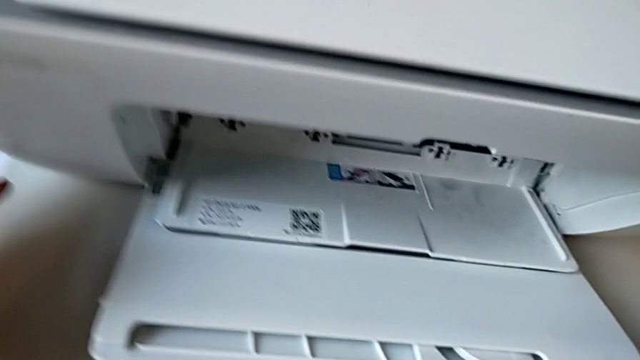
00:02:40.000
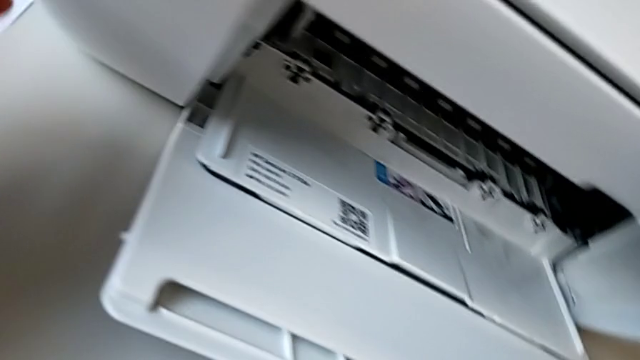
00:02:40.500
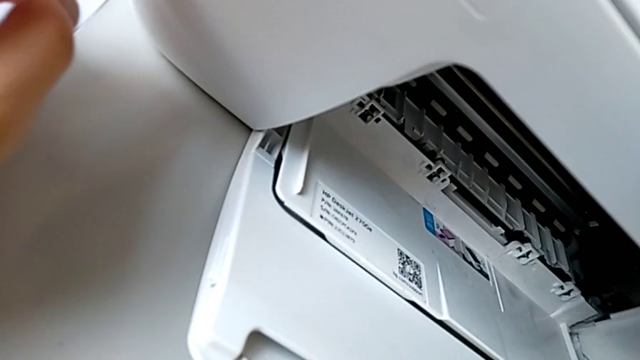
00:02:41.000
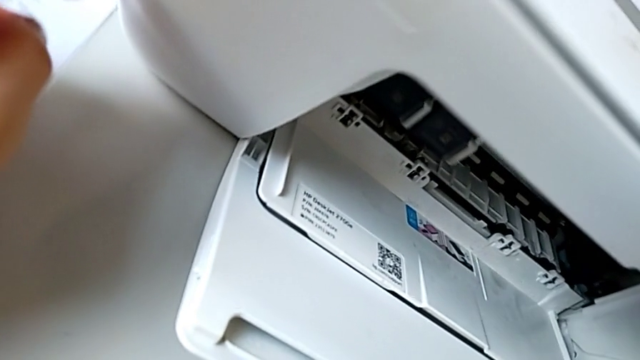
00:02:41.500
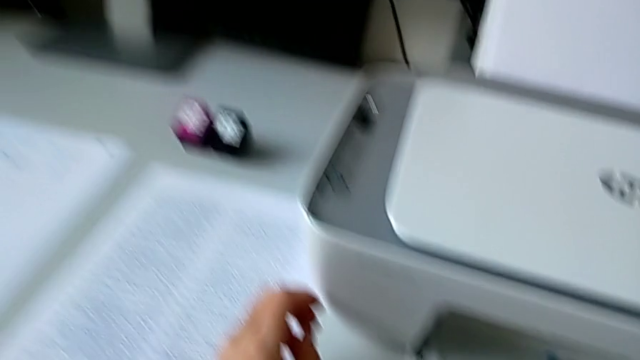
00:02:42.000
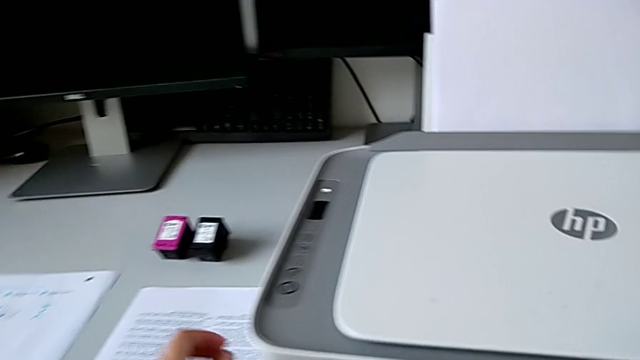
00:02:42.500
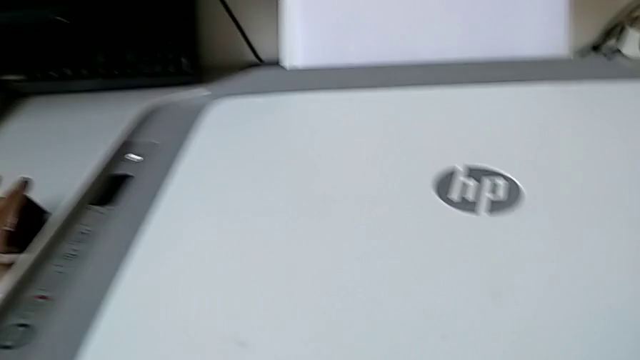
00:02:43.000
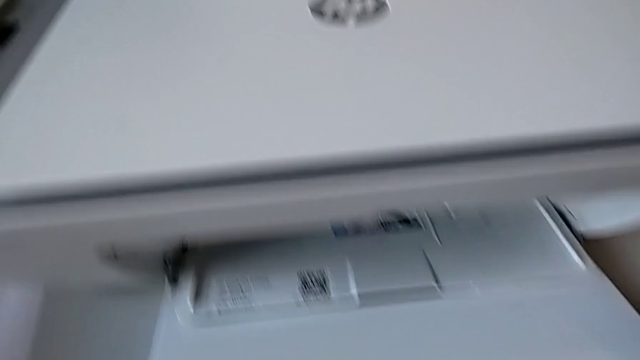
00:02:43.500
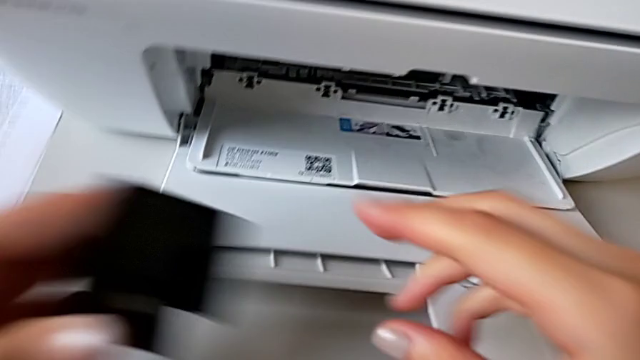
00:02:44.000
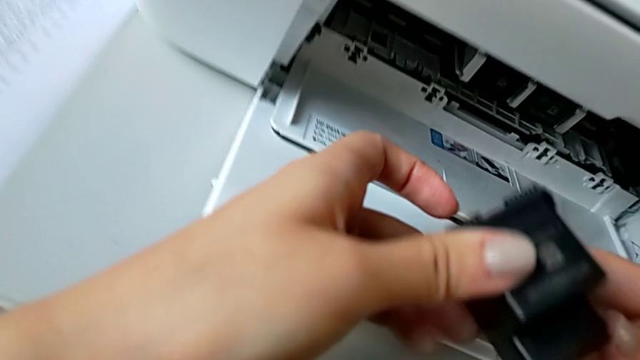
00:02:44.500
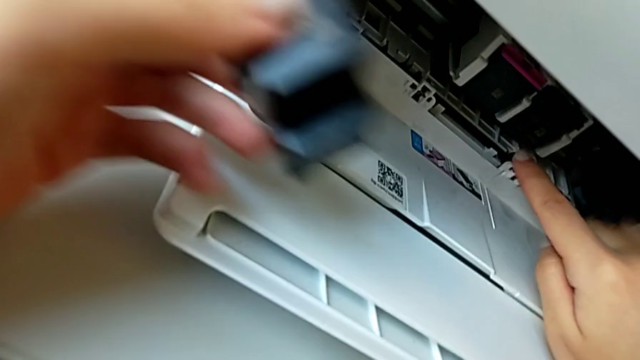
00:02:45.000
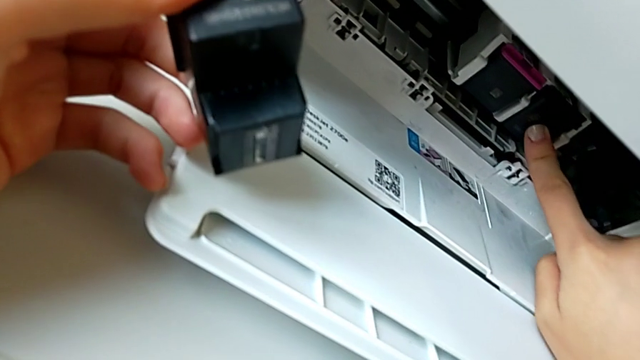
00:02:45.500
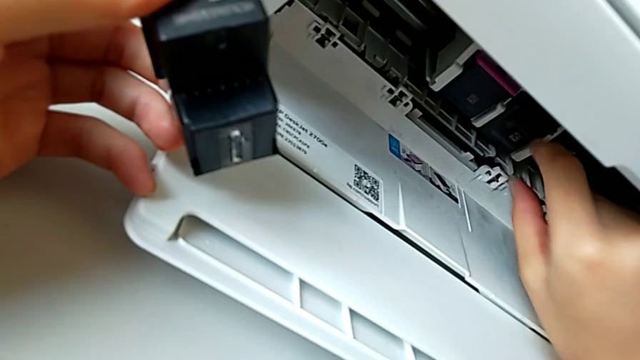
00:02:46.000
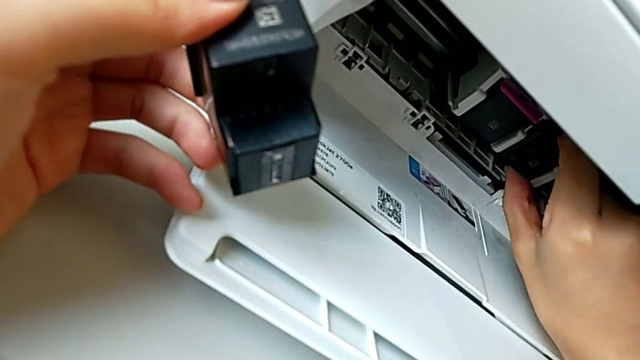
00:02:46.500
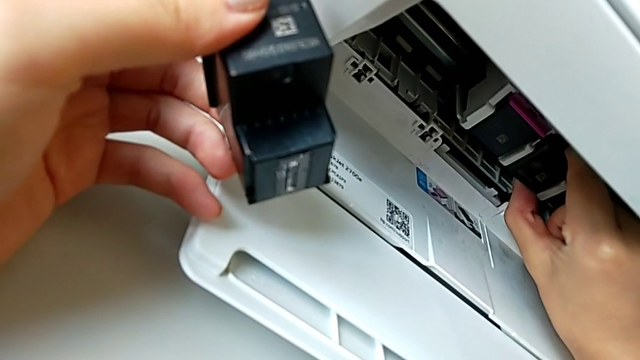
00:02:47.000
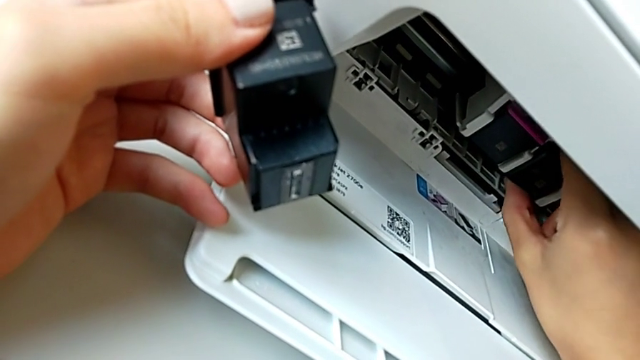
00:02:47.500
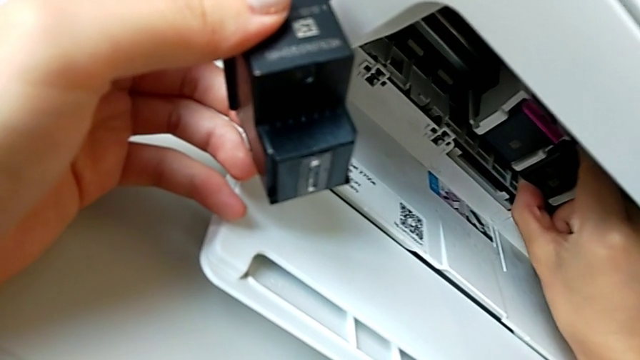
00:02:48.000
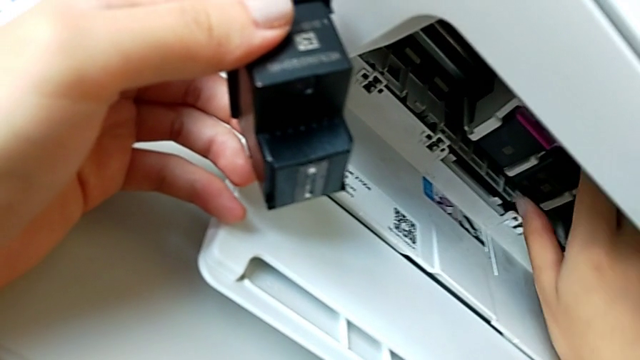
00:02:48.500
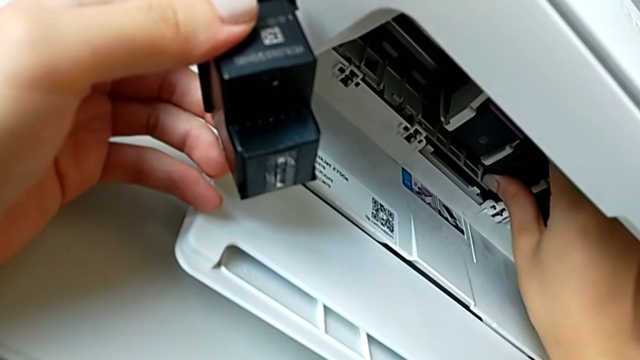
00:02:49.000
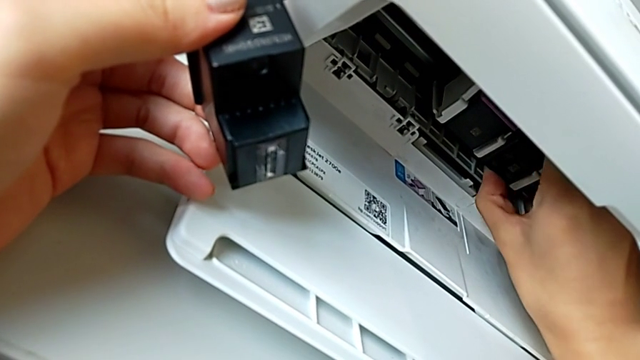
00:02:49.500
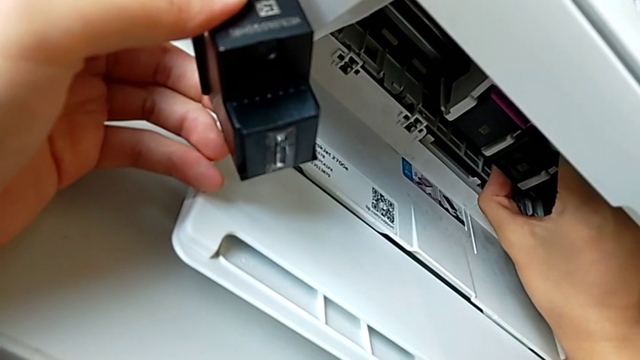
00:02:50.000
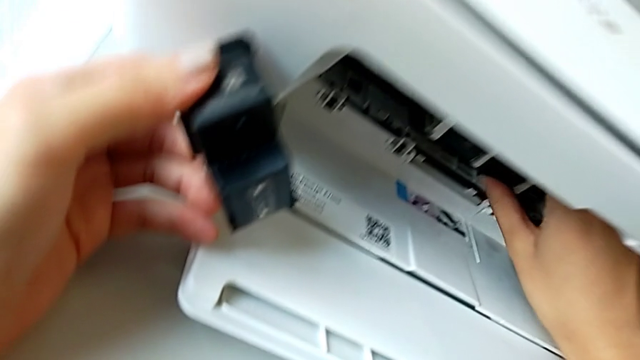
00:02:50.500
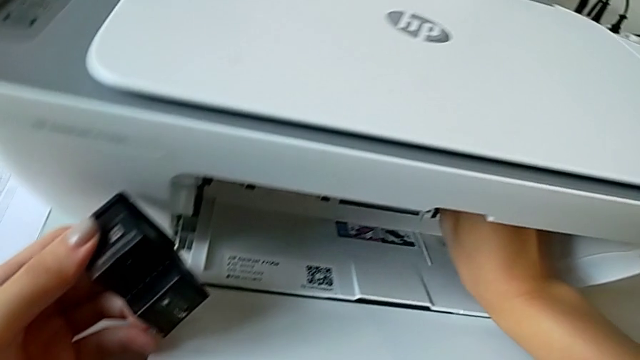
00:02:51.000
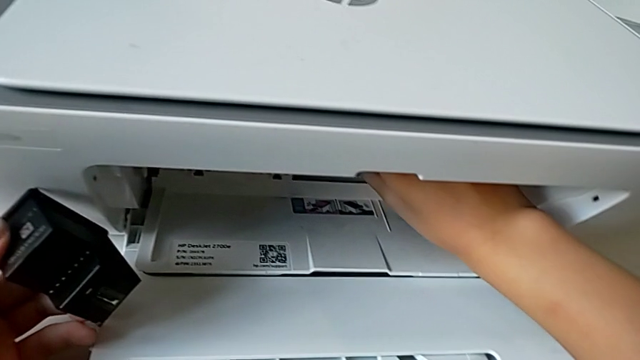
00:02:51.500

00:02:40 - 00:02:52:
The camera wearer is exchanging the black ink cartridge. They grab the ink cartridge, push the old ink cartridge and pull it twice.

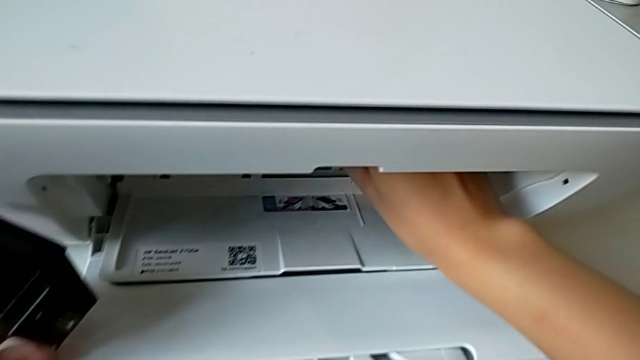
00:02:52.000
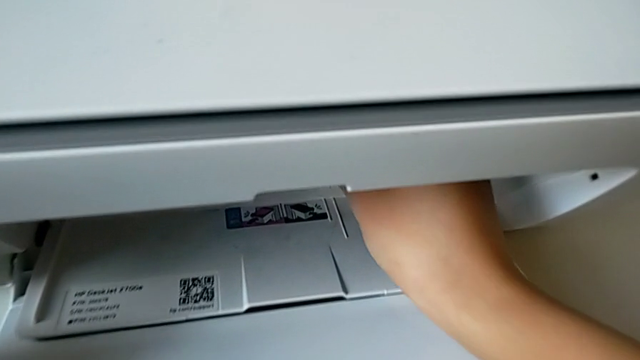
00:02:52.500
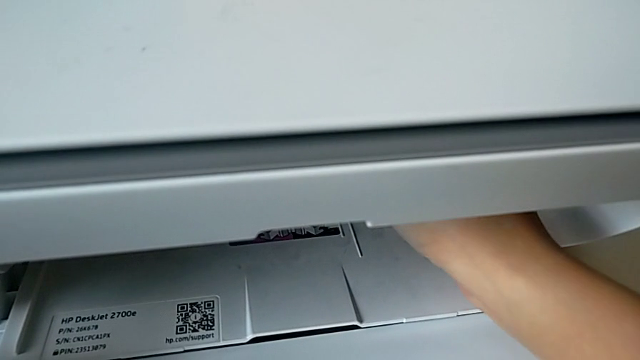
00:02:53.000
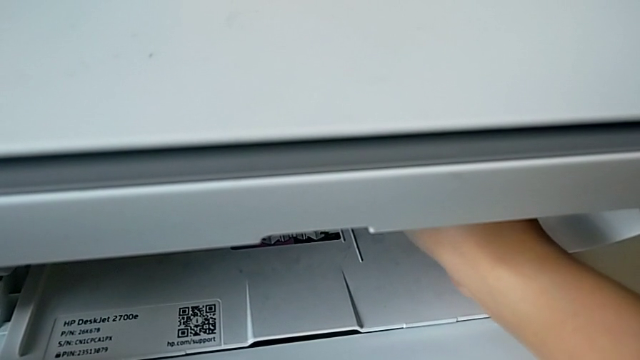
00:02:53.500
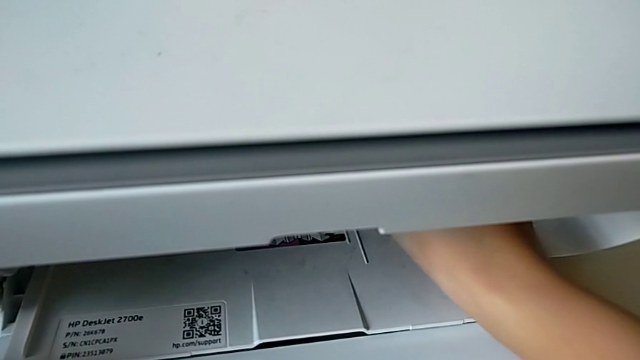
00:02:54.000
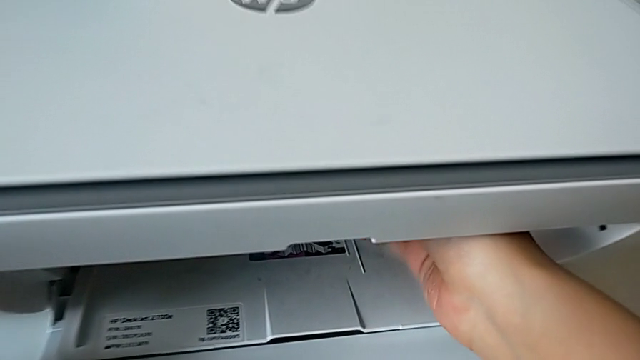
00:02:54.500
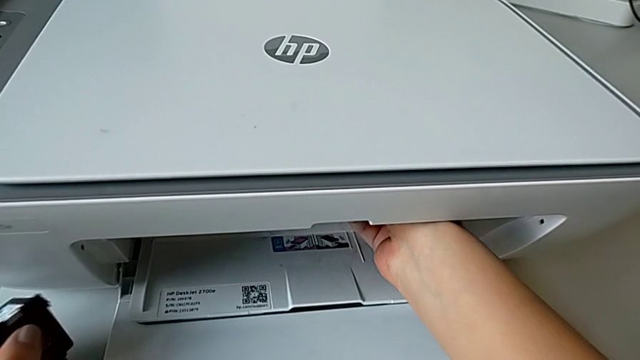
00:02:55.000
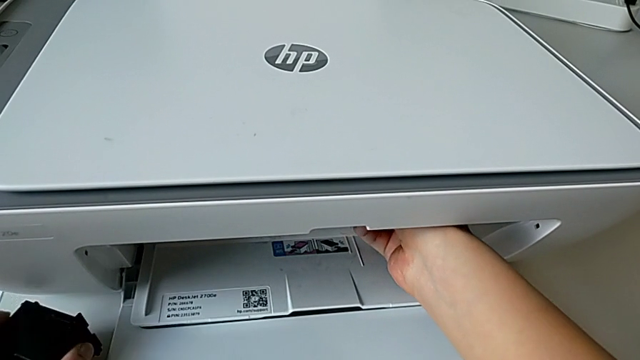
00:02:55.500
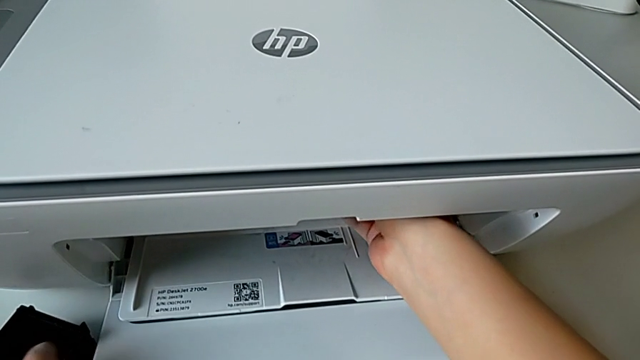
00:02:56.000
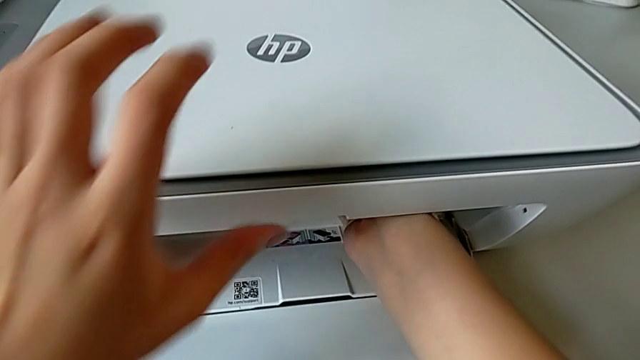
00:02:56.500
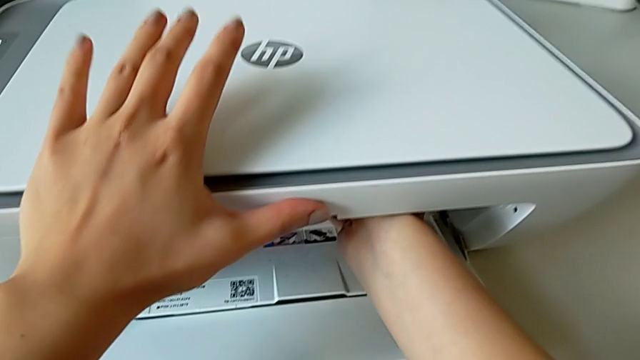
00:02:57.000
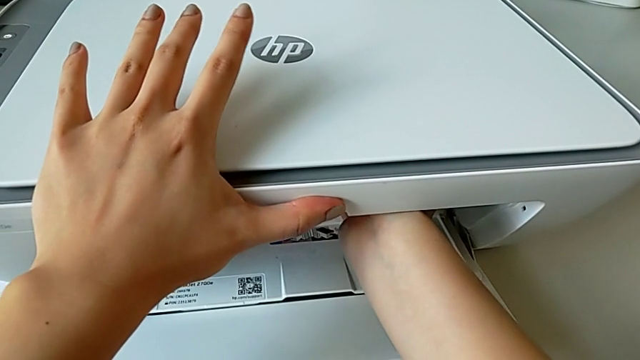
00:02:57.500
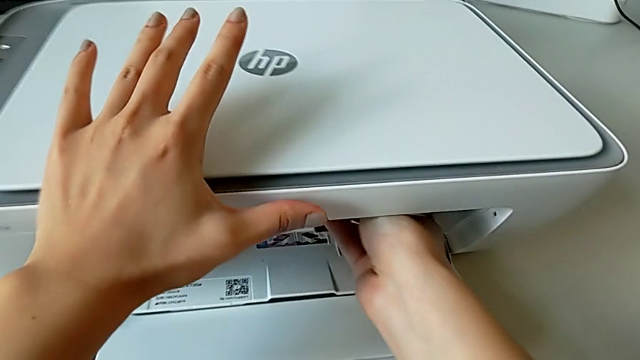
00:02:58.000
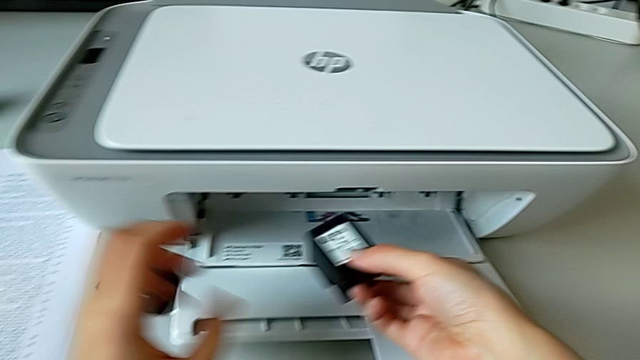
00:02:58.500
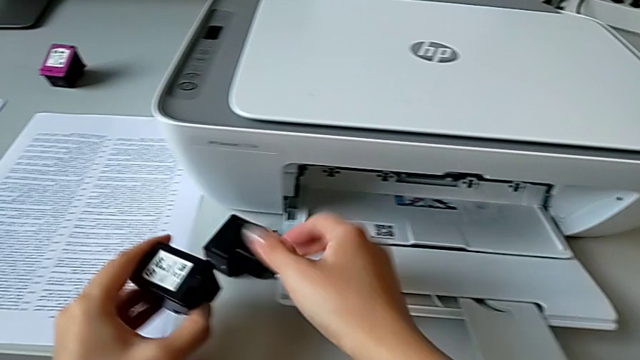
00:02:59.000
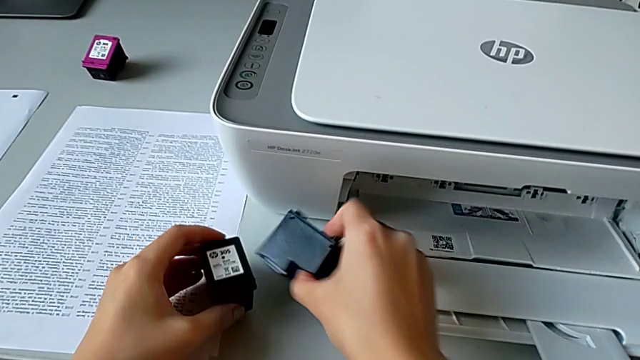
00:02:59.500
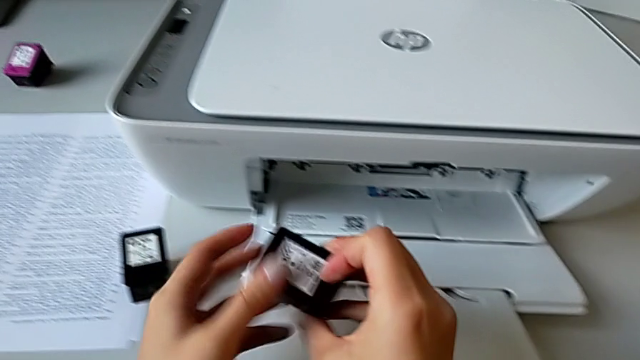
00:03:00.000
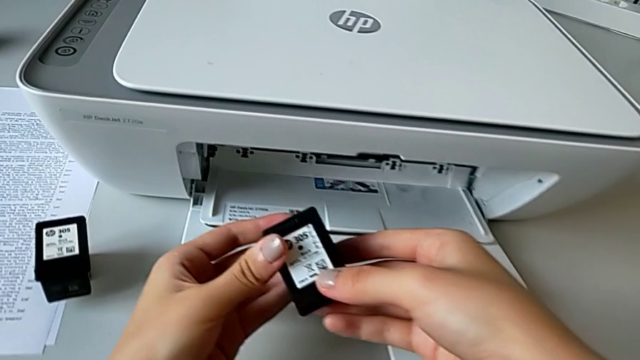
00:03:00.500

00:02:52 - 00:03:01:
The camera wearer is exchanging the black ink cartridge. They pull the old ink cartridge, drop the new ink cartridge, withdraw the old ink cartridge, drop it and grab the new ink cartridge.
